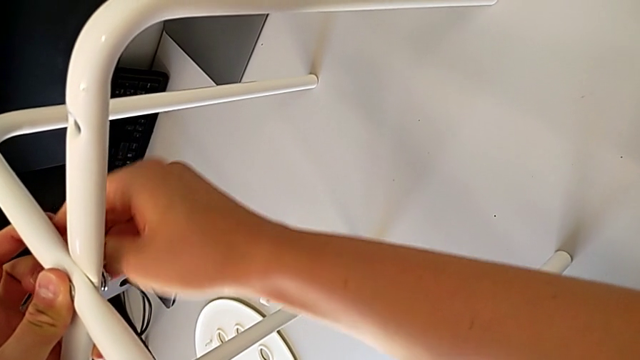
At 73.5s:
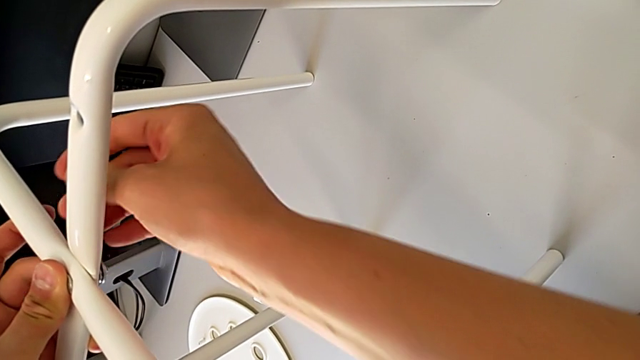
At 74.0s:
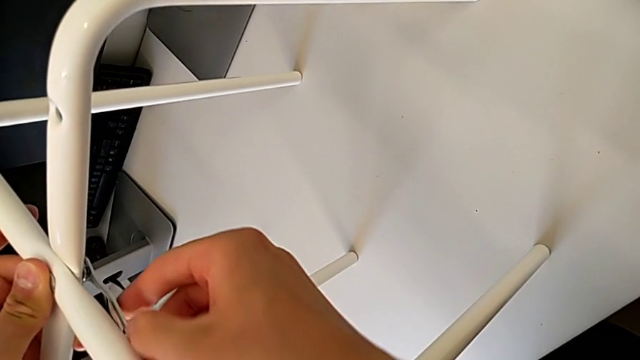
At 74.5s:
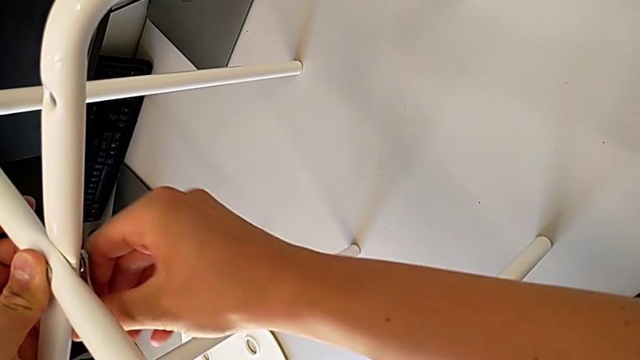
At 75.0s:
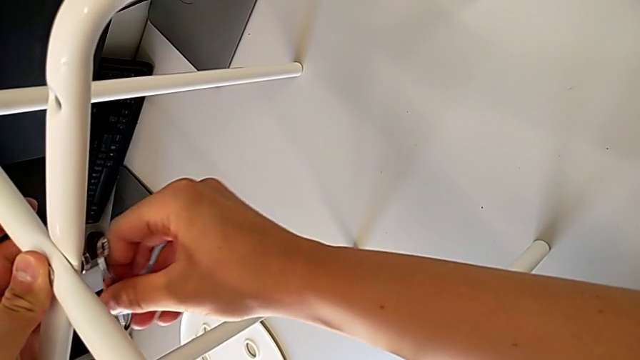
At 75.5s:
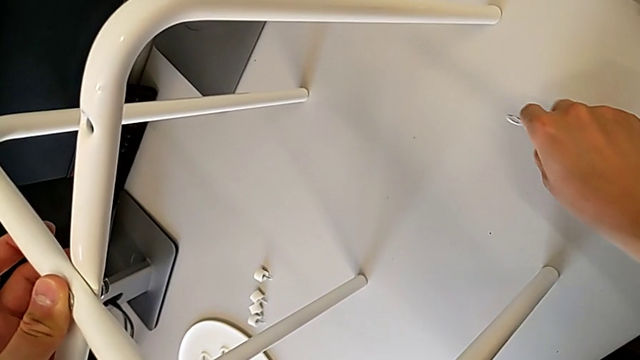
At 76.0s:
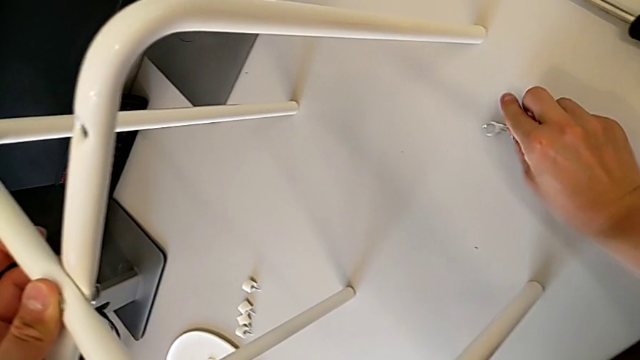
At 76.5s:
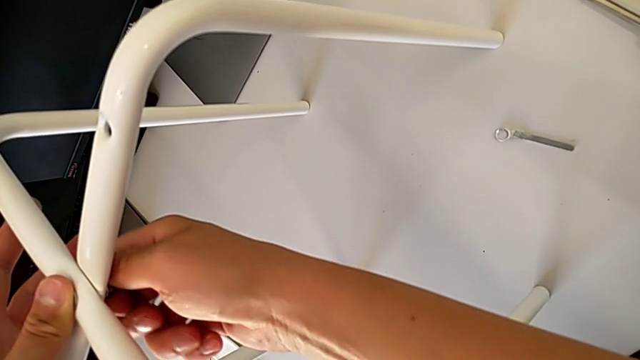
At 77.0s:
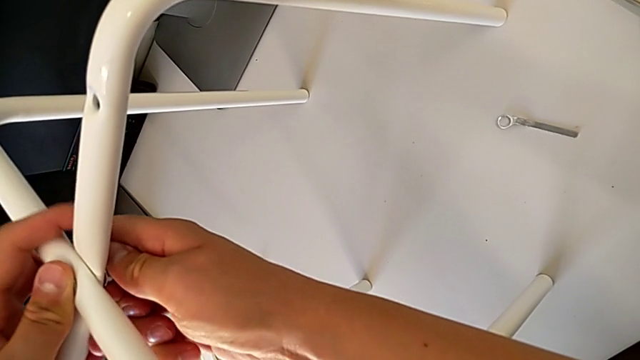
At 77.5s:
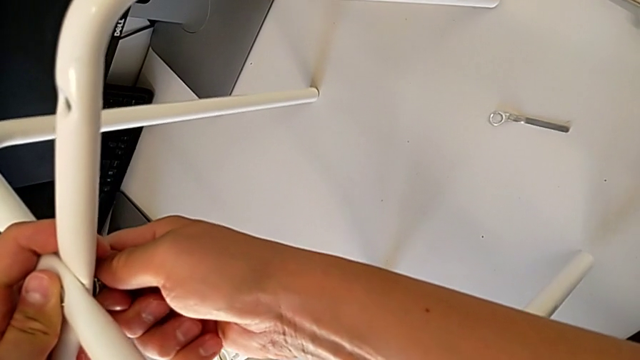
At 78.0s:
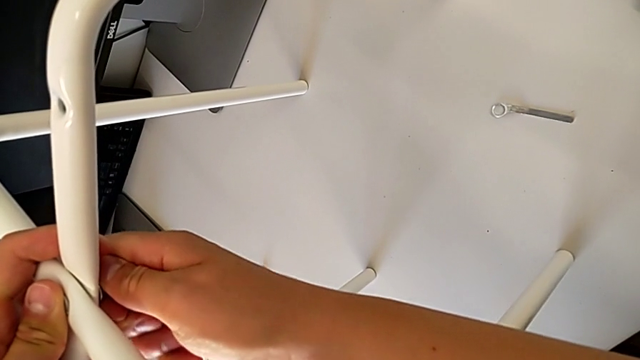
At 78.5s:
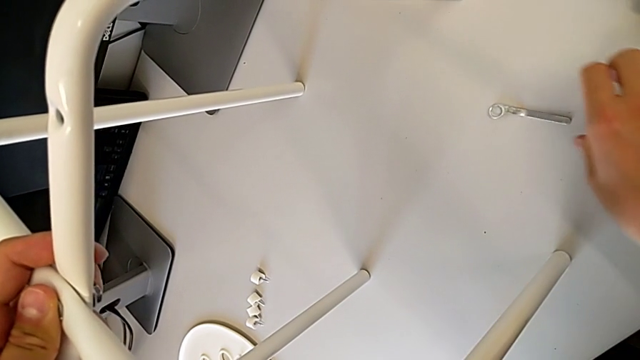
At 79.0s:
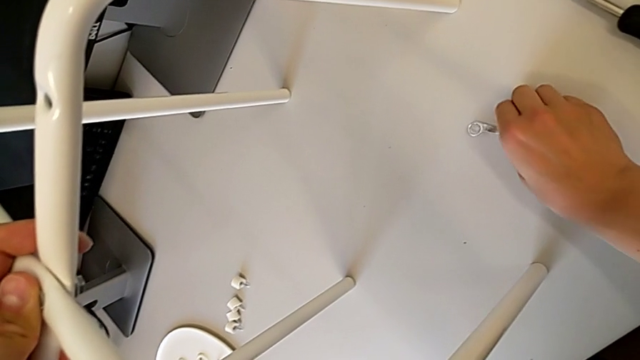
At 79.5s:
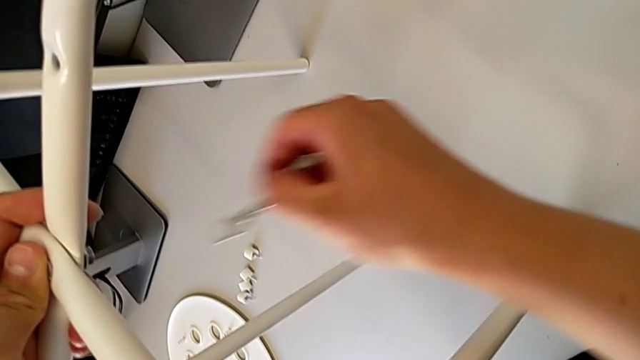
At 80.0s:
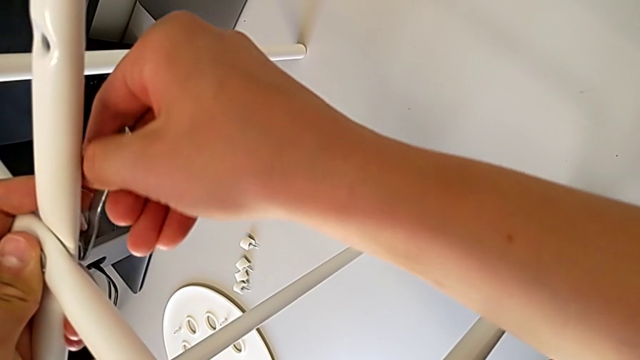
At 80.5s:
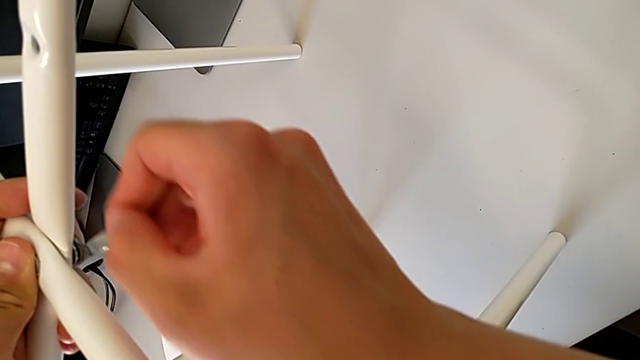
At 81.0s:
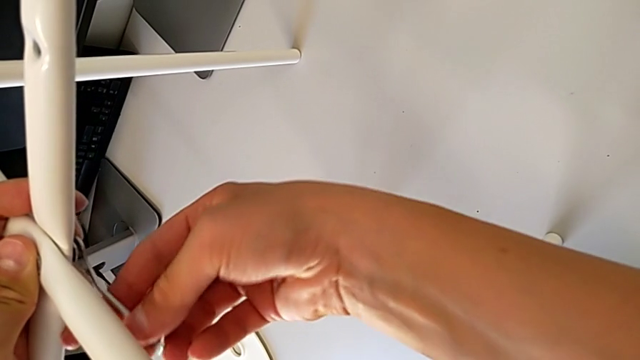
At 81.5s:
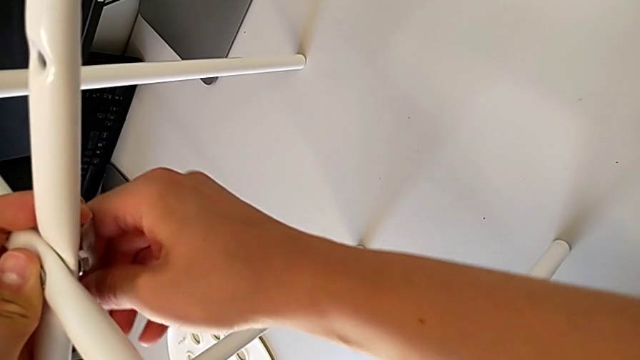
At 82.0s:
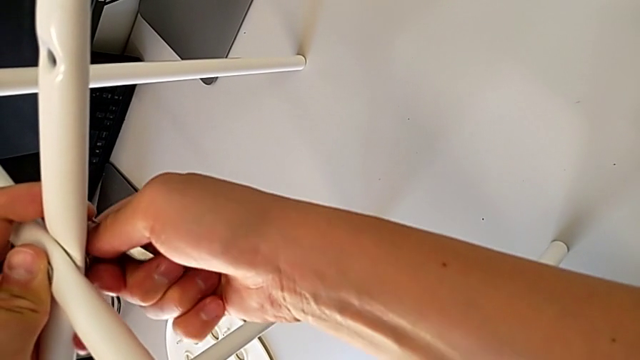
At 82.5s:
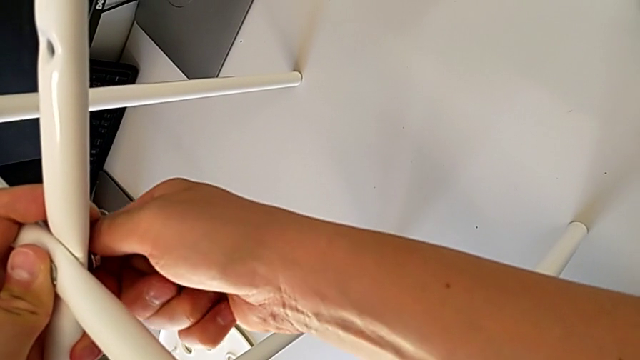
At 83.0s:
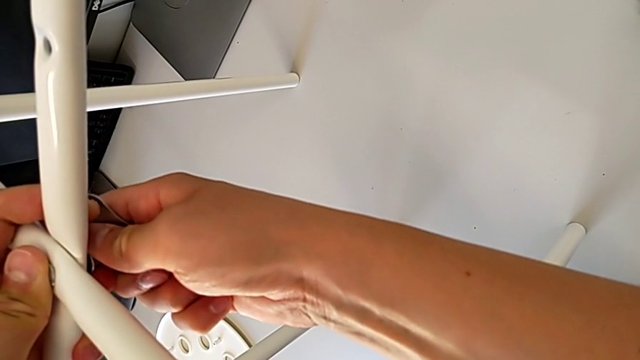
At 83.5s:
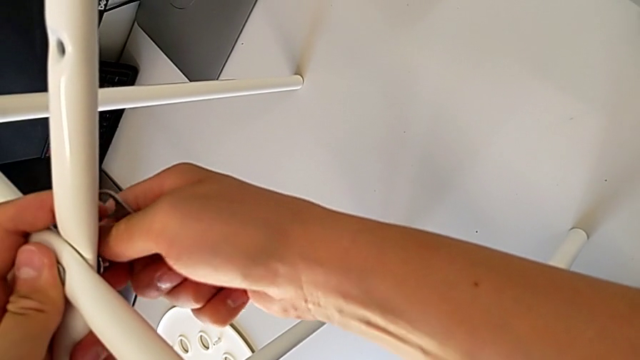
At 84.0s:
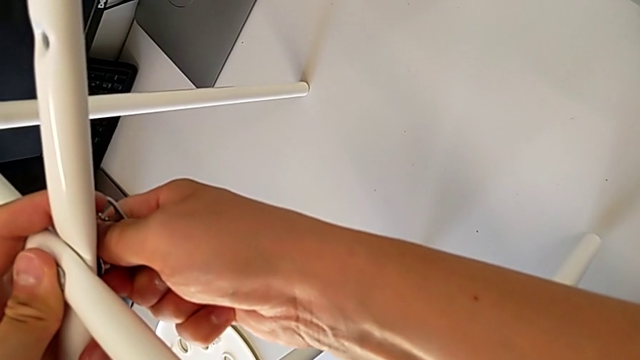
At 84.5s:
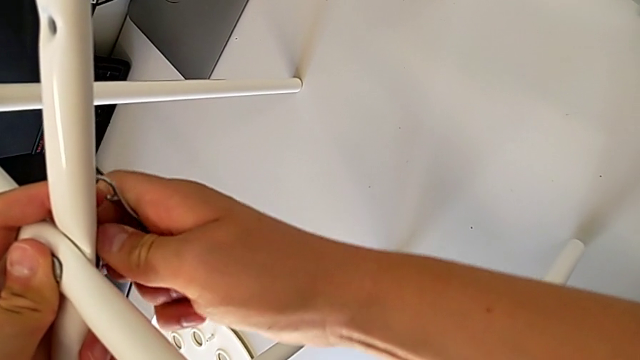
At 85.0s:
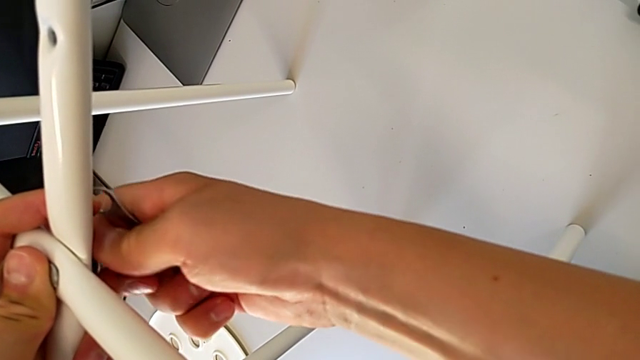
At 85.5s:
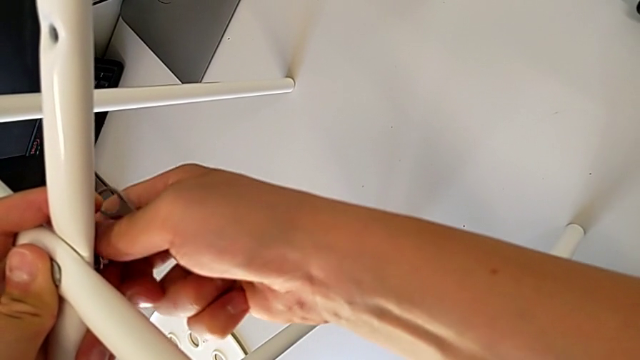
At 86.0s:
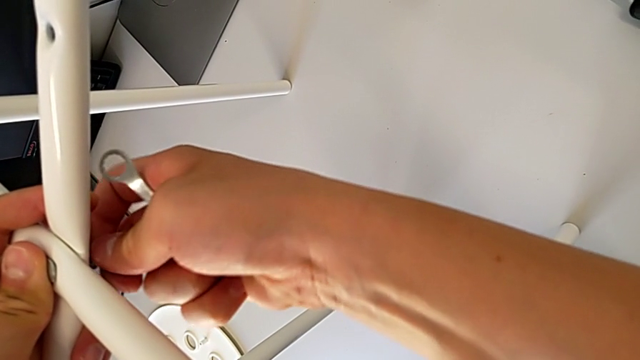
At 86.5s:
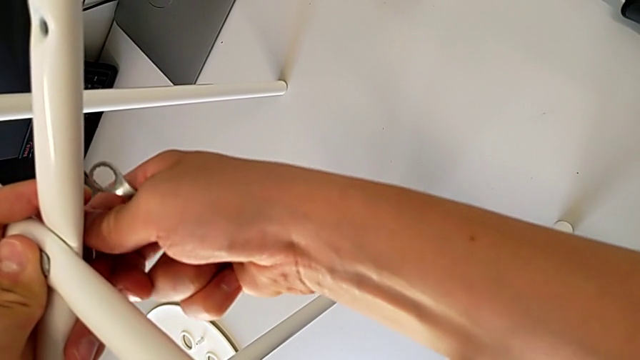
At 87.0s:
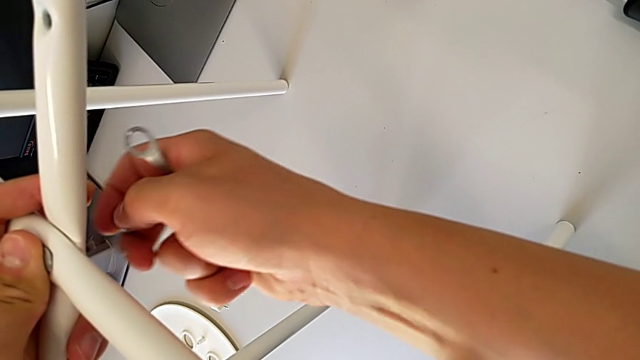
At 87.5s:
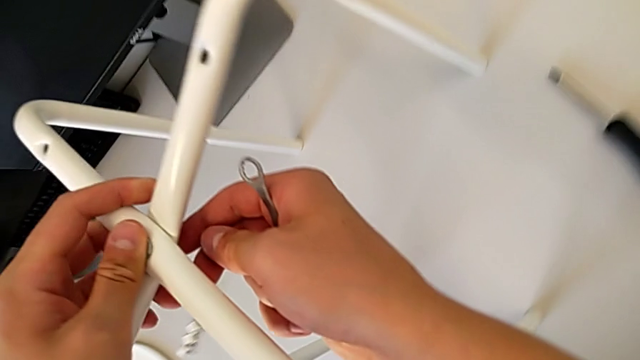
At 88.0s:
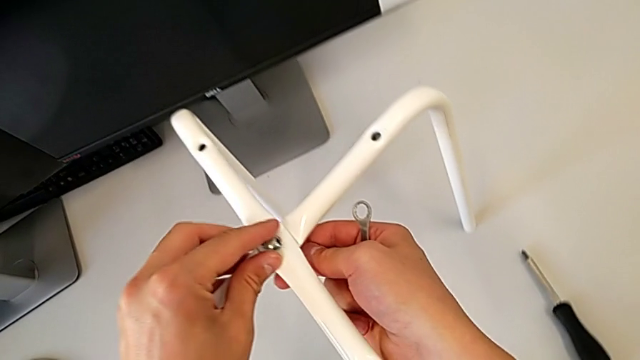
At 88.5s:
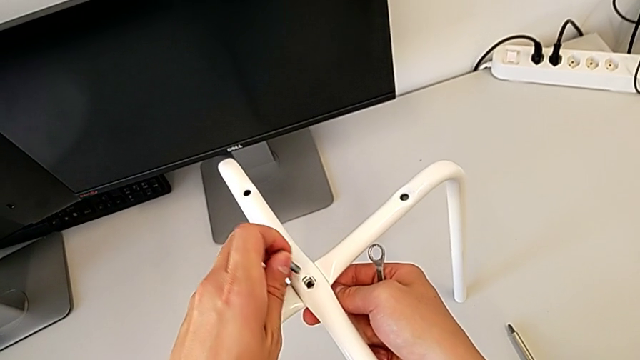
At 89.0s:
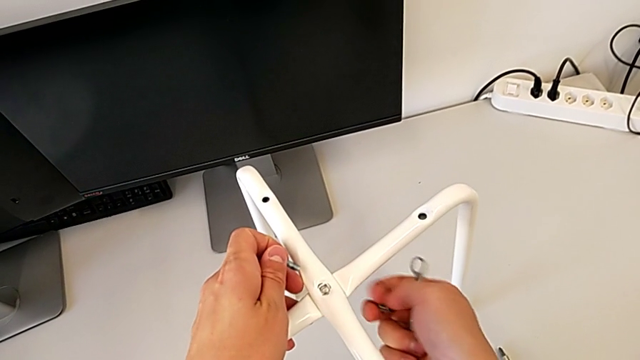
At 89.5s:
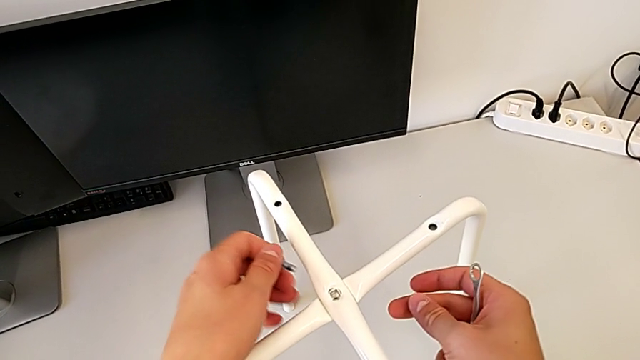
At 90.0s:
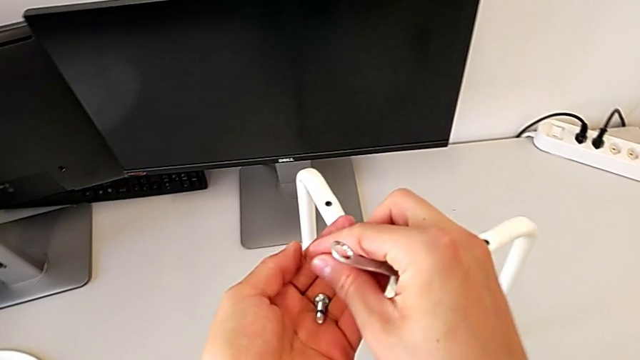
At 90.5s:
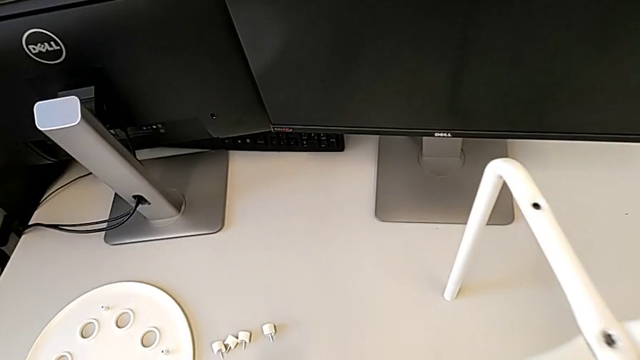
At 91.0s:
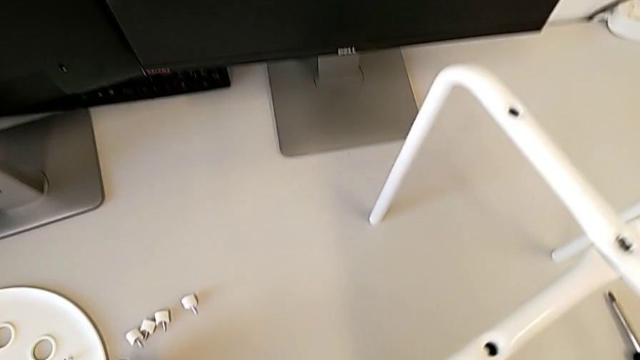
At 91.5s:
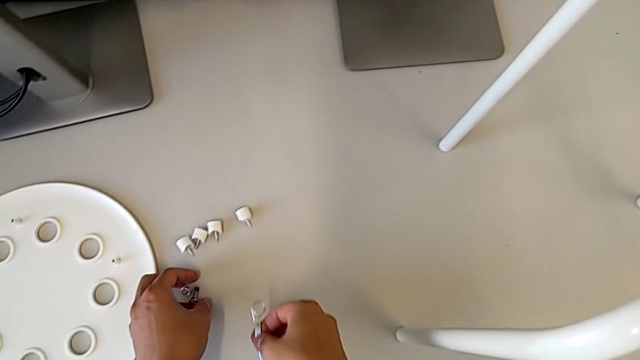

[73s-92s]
The camera wearer is disassembling the screws. They unscrew the bottom hex nut, approach the stool, place the little hexagonal wrench, approach the hex nut and wrongly unscrew the middle hex nut, the hex nut not being loose enough. They approach the hexagonal wrench, grab the little hexagonal wrench, approach the middle hex nut, unscrew it, disassemble it, lift the bolt, grab it, place the middle bolt and place the little hexagonal wrench.

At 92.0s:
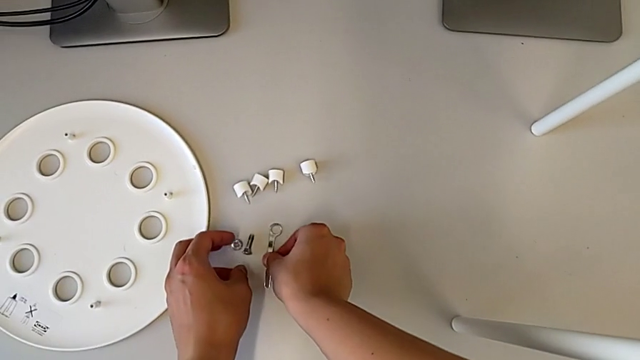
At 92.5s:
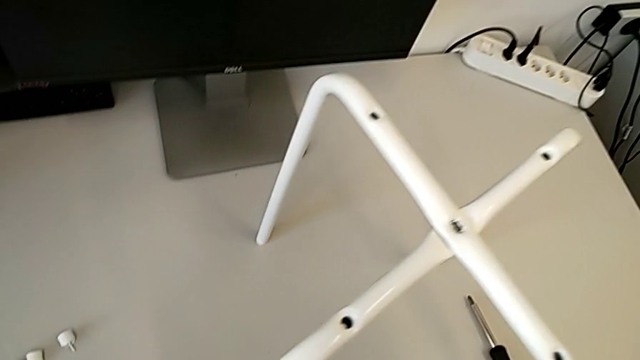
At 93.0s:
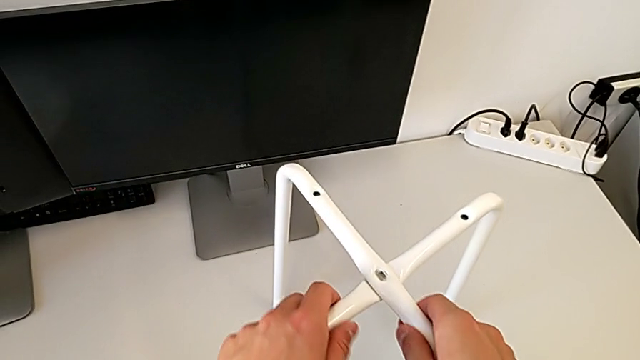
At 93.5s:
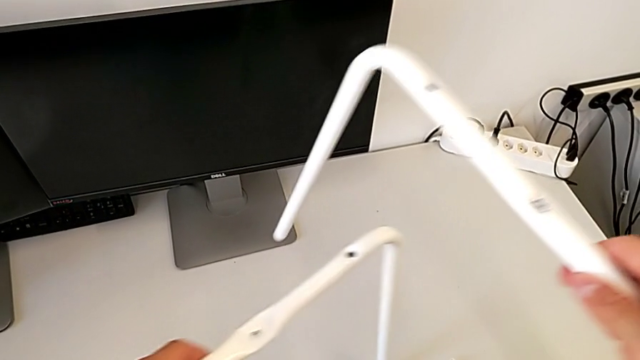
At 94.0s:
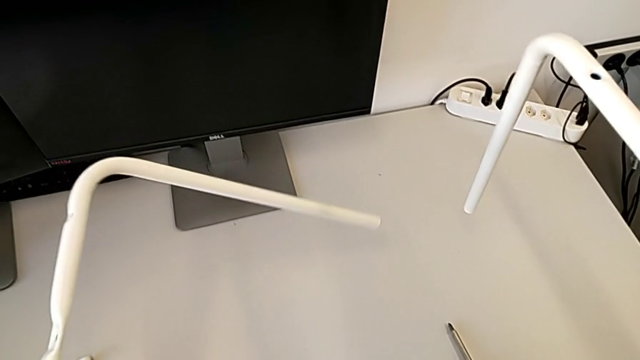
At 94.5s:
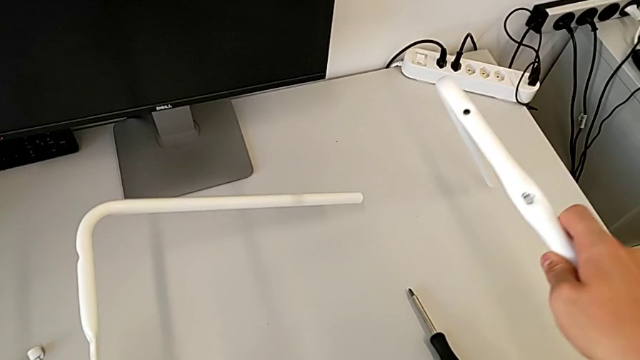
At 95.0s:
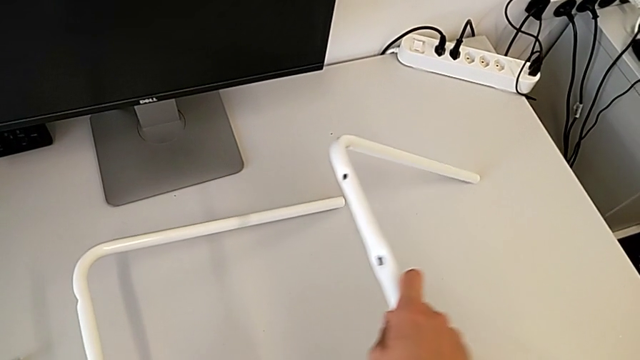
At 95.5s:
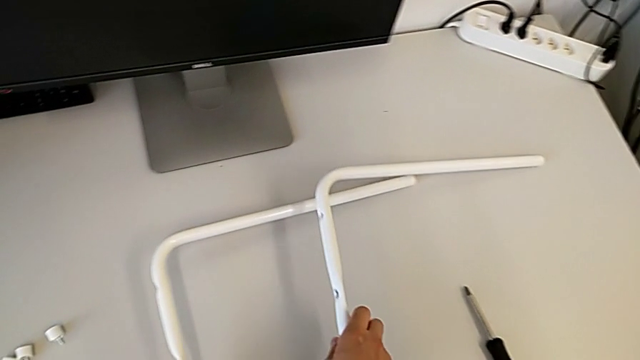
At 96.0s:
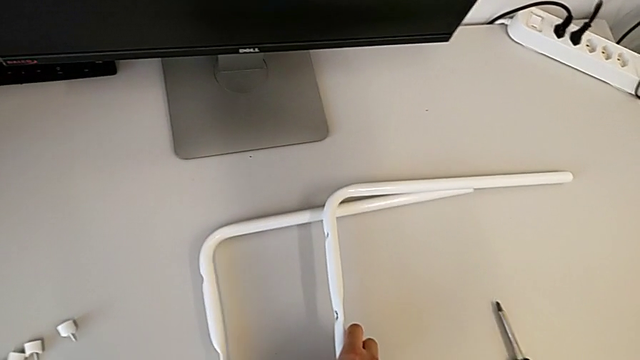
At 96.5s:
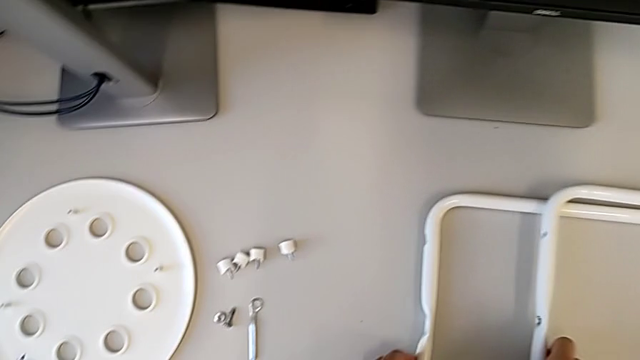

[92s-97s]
The camera wearer is disassembling the legs. They grab the white leg, withdraw it, approach the leg and place it.
